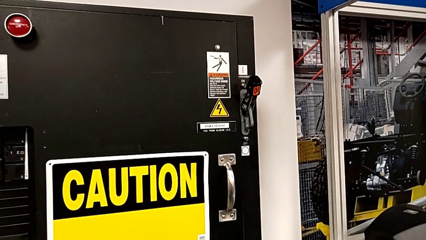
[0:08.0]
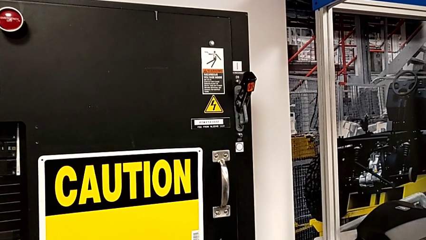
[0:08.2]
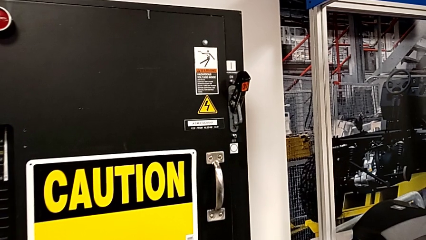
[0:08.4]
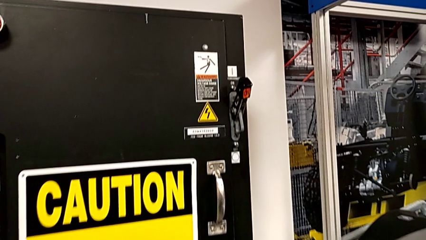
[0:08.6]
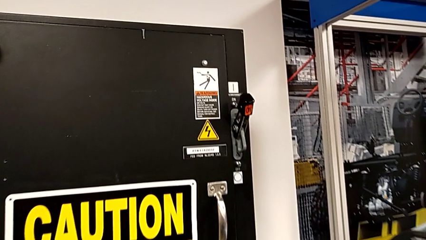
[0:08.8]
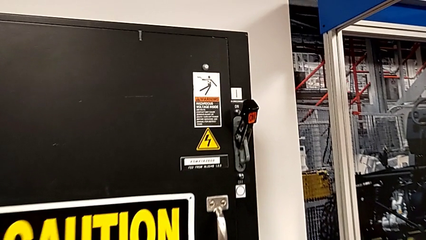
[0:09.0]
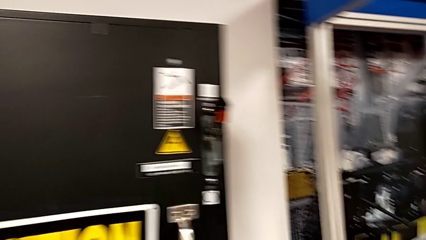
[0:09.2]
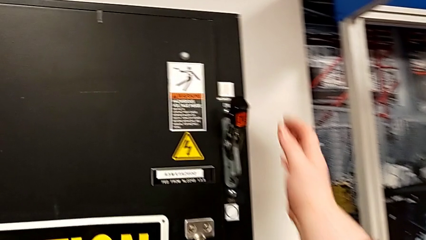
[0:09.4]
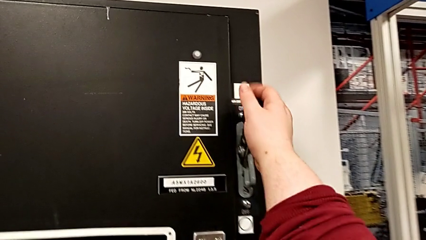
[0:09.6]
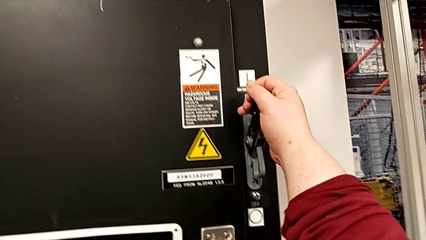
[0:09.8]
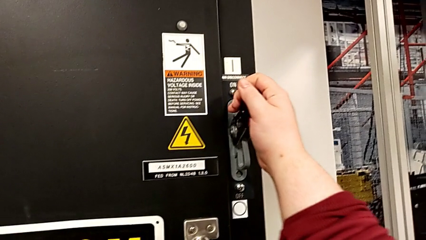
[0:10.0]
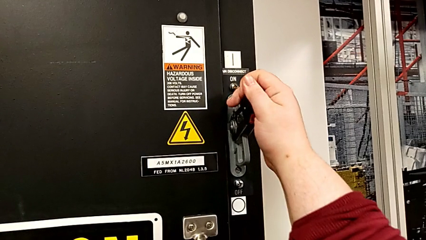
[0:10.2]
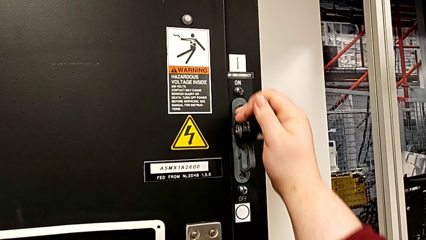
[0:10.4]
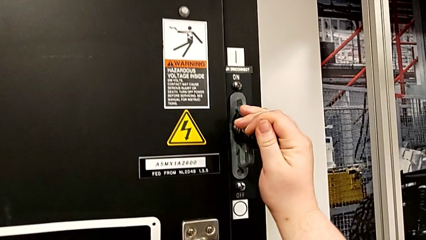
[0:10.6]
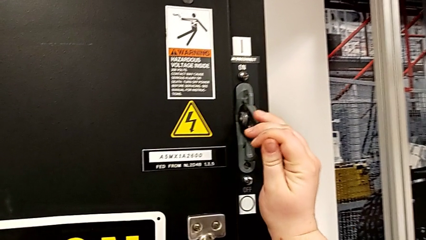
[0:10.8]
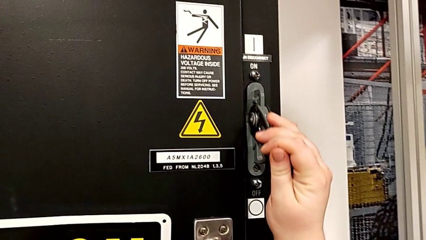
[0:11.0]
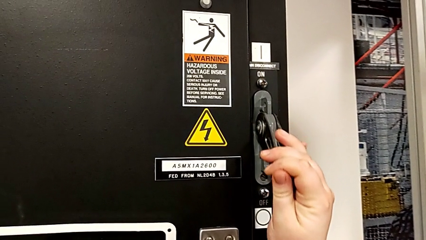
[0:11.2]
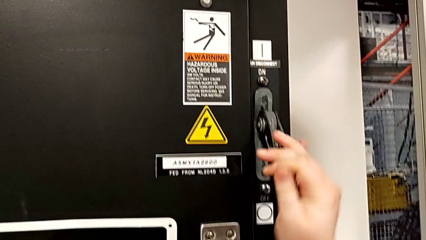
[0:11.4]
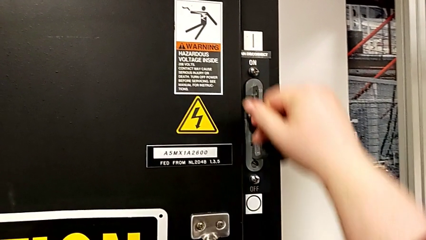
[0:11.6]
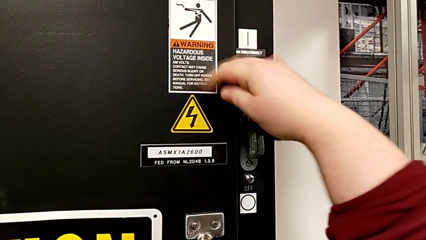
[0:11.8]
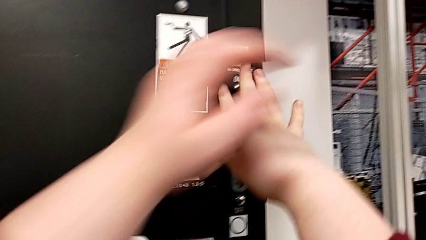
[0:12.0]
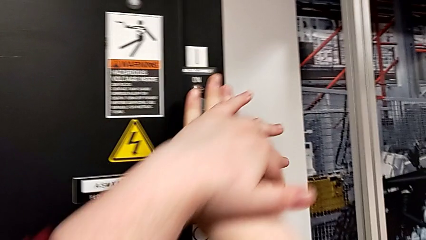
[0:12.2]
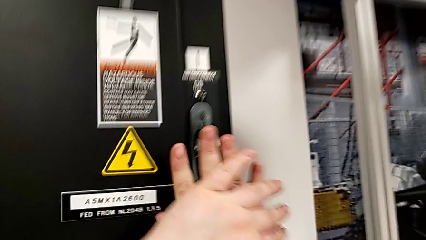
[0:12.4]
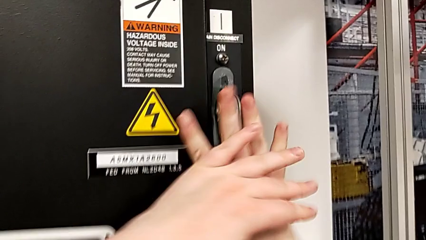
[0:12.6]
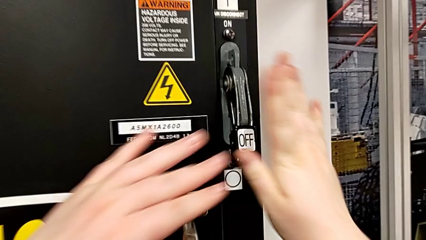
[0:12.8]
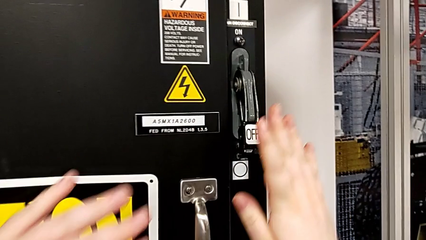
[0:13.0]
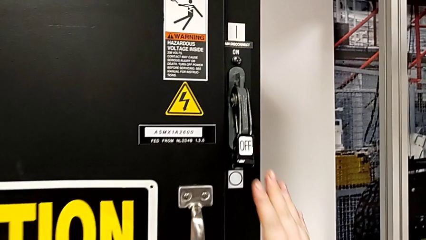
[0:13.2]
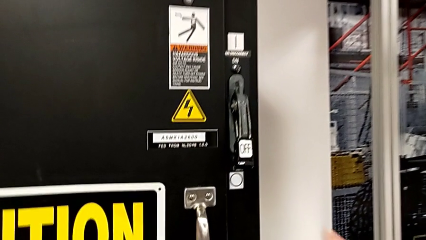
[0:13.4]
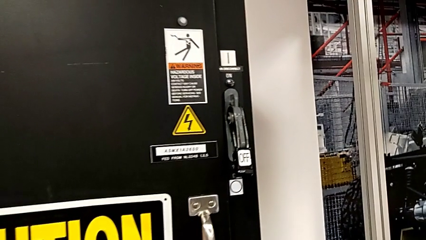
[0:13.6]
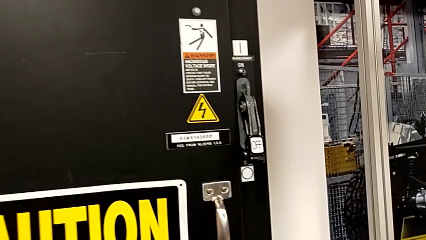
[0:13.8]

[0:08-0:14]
The camera wearer turns off the circuit breaker. They push the lever.

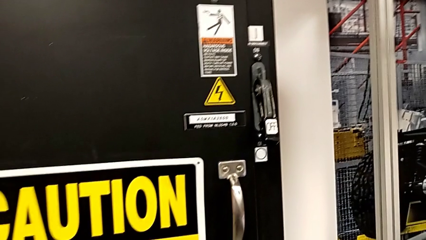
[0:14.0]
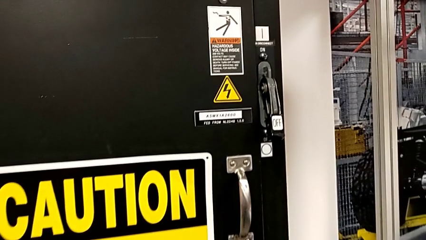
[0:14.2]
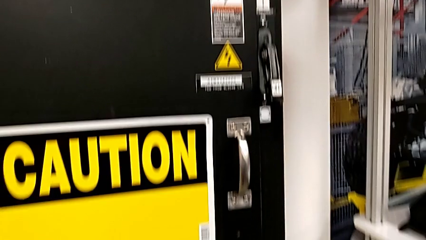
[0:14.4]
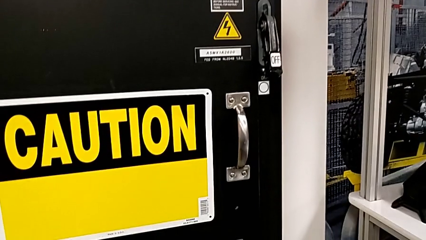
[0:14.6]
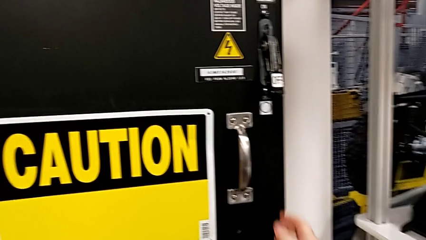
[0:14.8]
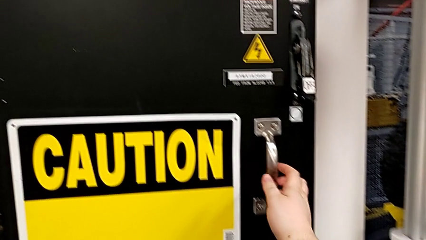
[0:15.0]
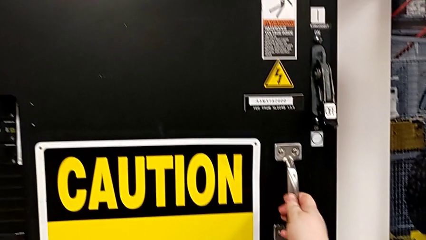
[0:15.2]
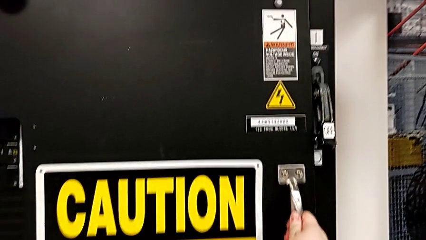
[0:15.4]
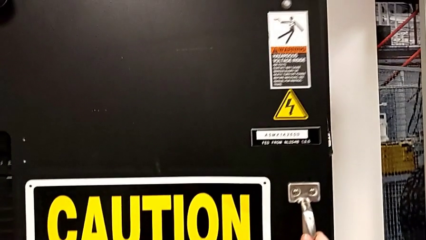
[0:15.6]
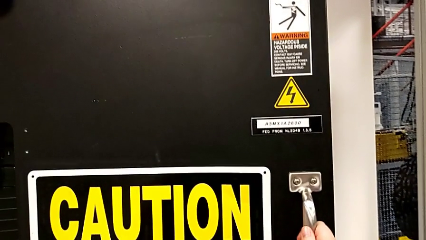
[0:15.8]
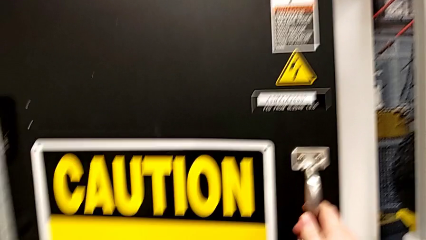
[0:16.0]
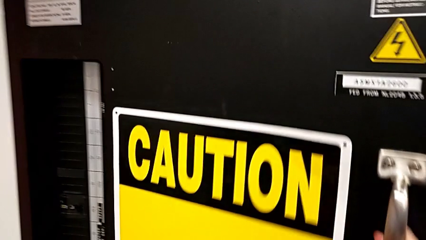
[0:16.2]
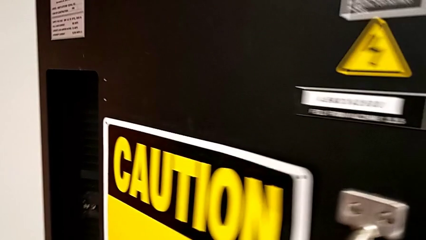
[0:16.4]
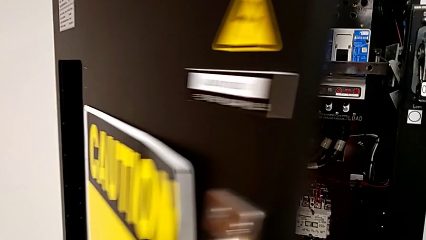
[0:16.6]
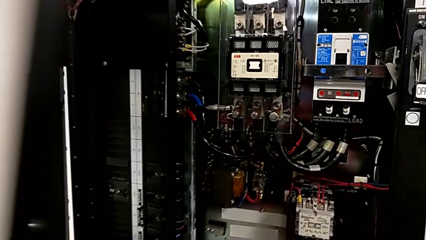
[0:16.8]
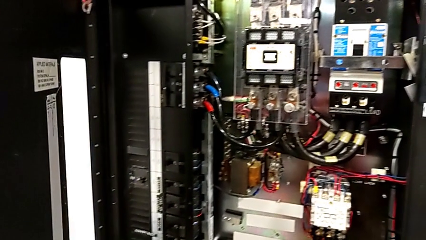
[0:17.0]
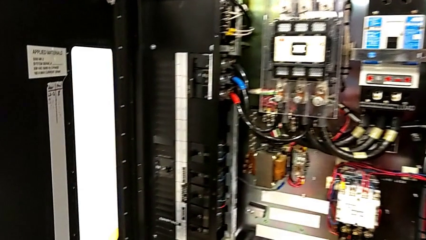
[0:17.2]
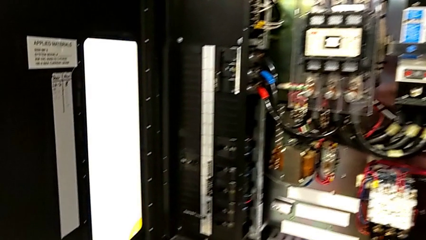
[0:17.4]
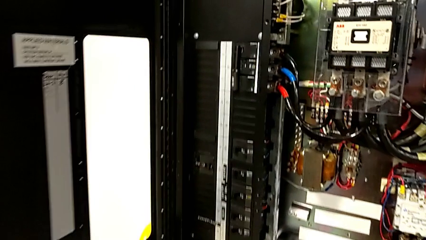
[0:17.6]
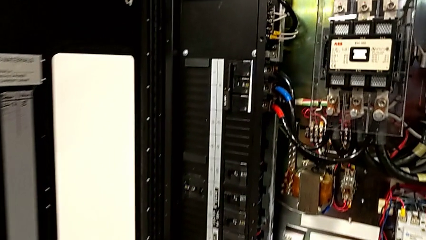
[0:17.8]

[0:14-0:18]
The camera wearer opens the front panel door. They open the front panel door.

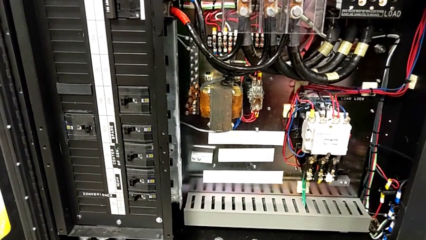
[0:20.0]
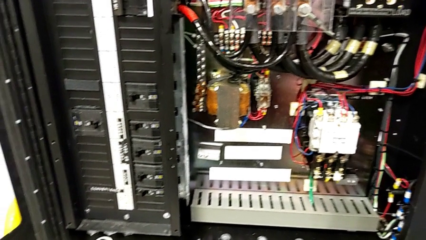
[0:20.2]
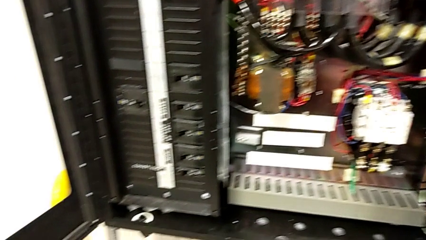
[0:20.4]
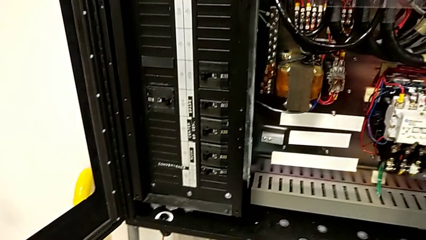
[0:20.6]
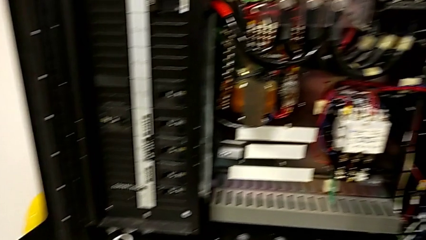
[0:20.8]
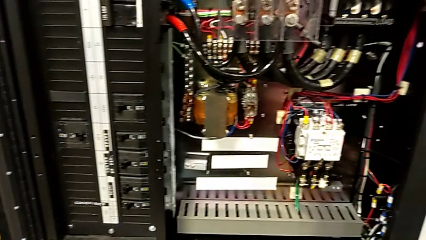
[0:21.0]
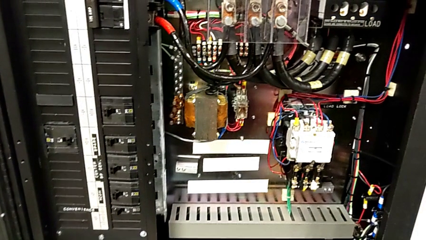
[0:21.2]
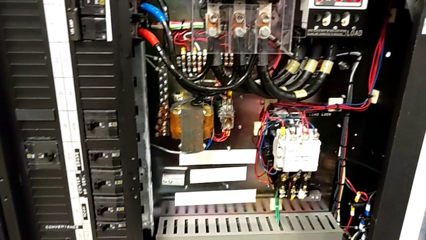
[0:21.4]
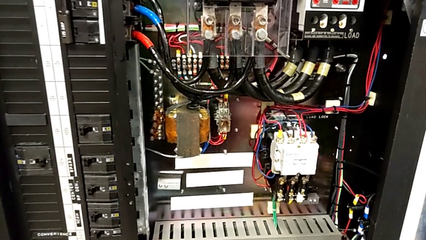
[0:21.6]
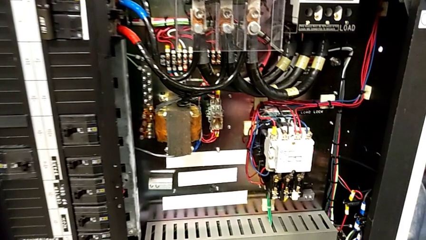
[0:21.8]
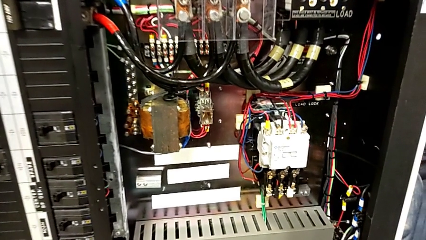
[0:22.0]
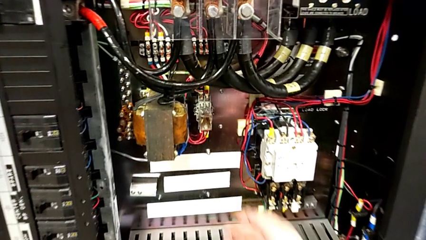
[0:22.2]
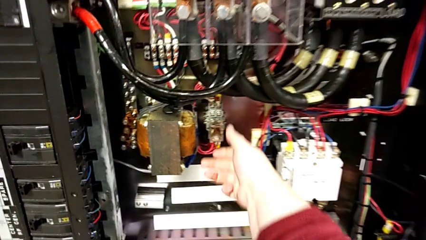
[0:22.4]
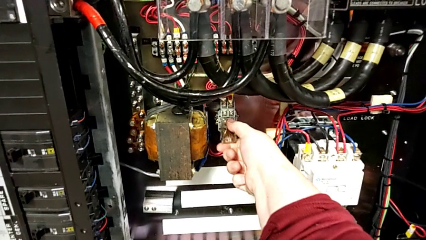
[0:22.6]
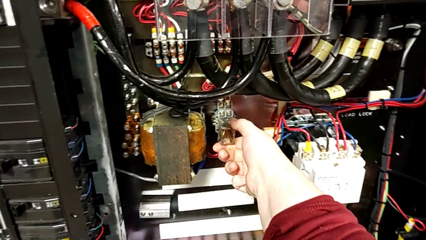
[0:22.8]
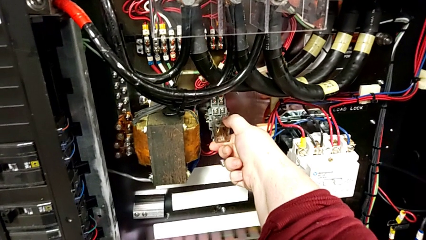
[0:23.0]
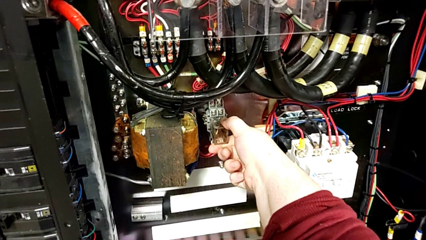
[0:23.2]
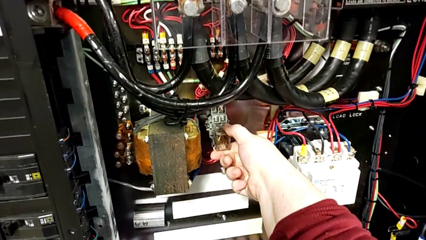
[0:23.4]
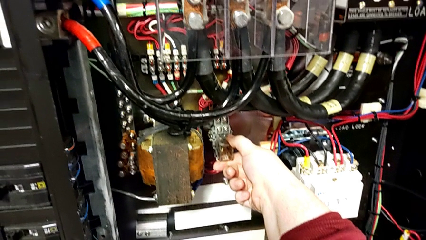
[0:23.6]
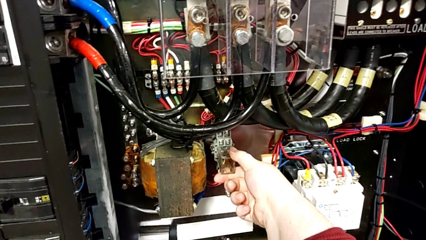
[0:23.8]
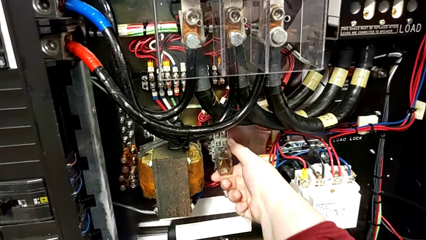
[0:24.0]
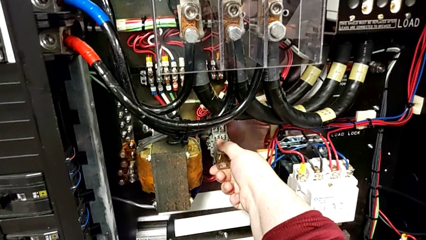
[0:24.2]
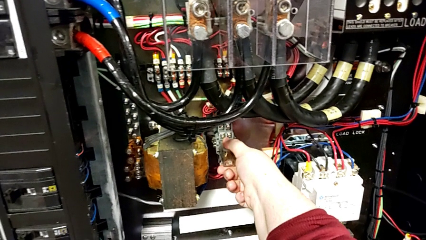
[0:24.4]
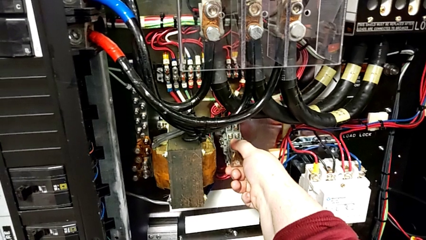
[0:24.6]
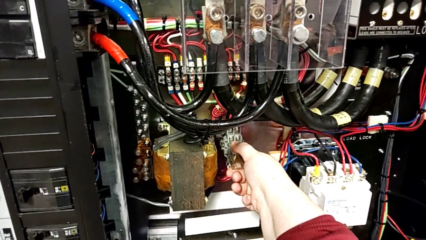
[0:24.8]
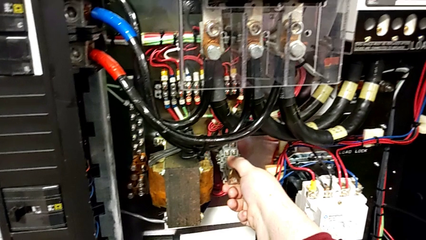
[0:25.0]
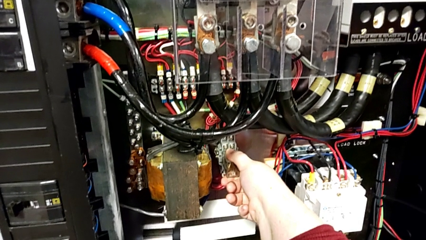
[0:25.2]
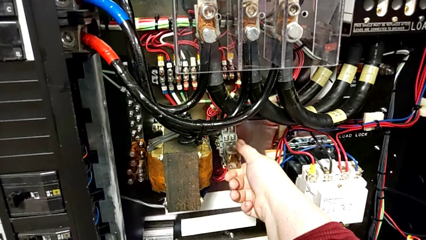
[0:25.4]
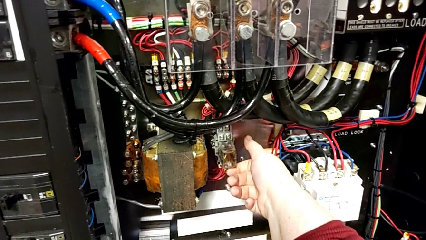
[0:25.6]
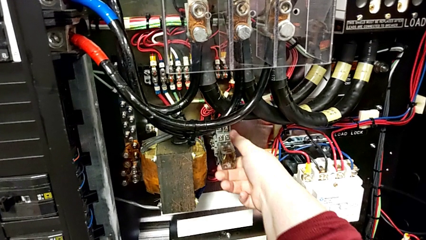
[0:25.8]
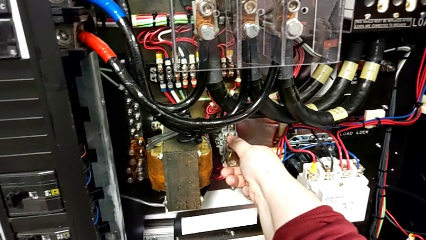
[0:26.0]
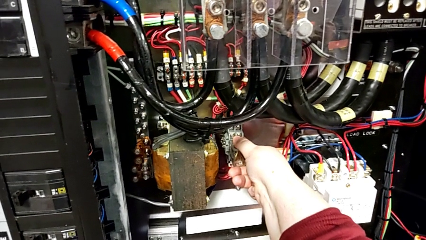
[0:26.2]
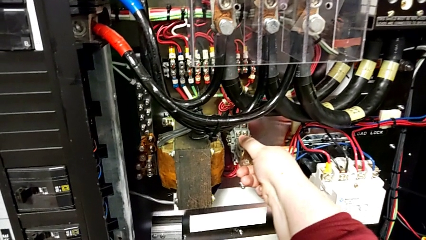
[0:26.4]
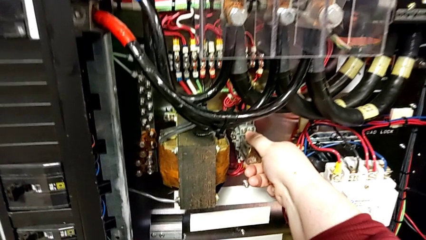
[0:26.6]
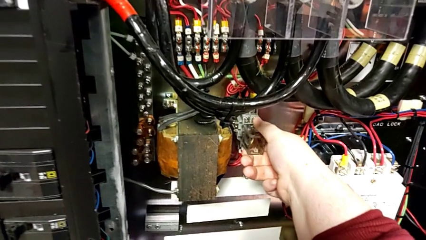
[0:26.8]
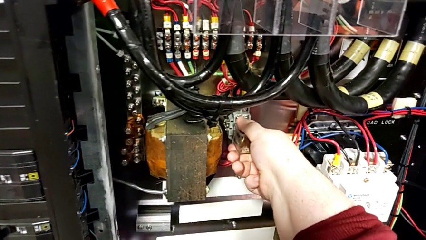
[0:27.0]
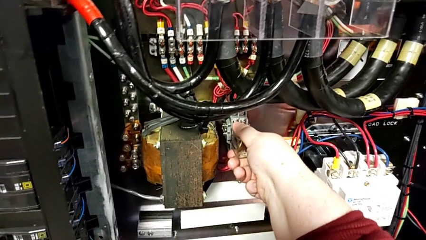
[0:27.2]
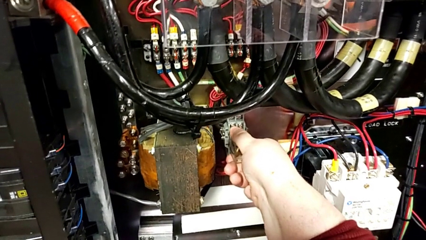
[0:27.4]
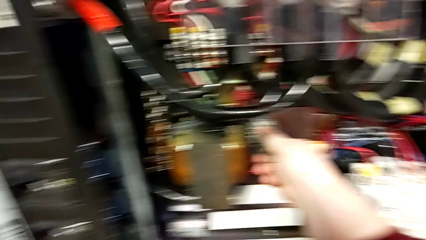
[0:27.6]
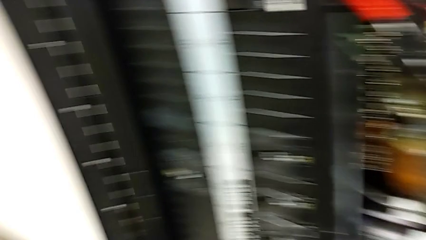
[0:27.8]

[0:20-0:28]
The camera wearer is removing the damaged circuit breaker. They grab the circuit breaker.
